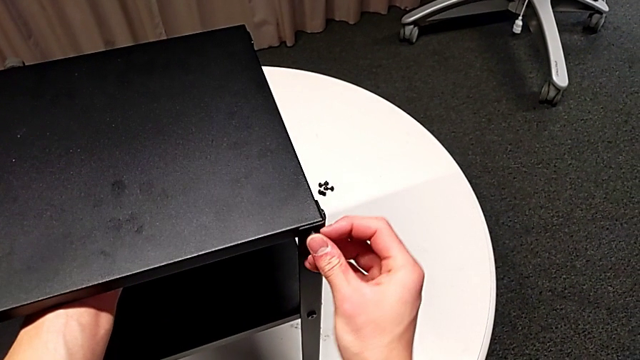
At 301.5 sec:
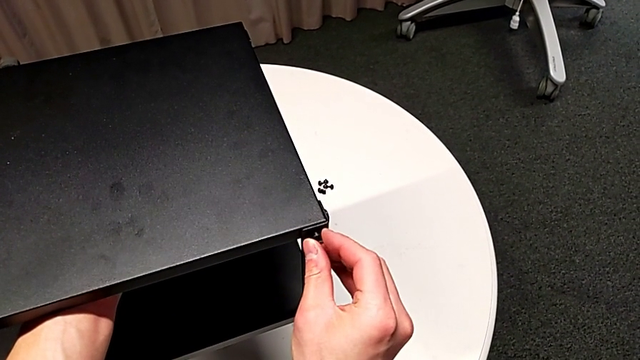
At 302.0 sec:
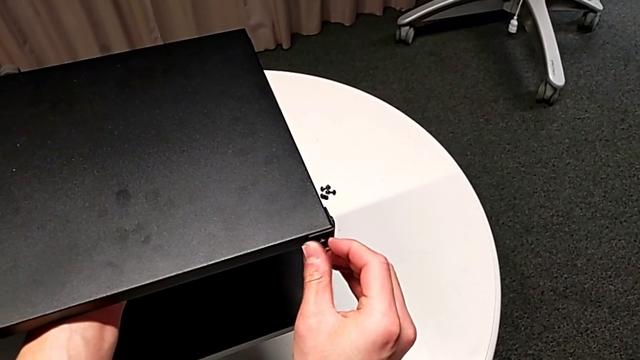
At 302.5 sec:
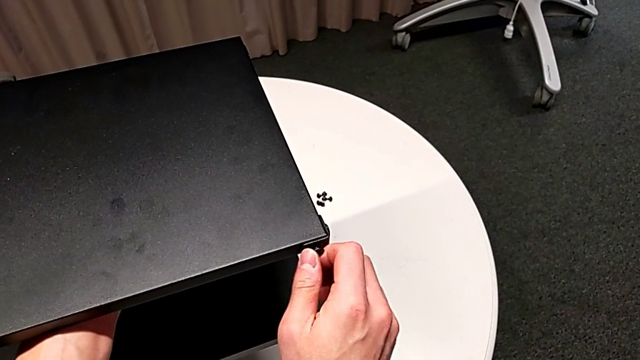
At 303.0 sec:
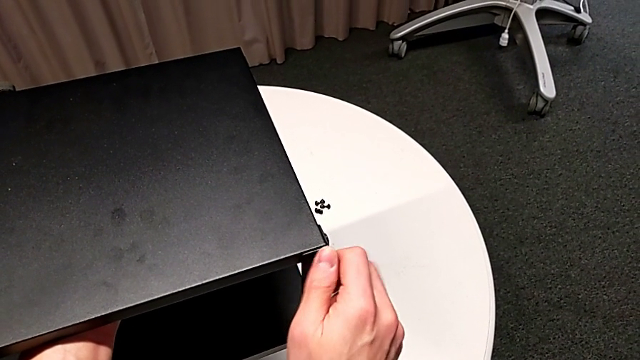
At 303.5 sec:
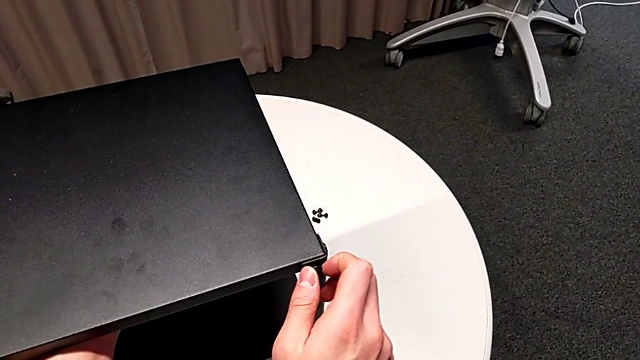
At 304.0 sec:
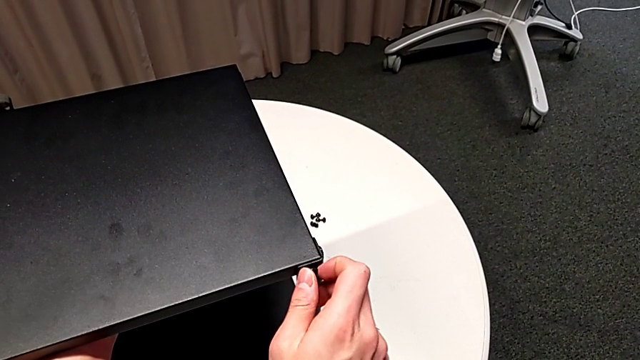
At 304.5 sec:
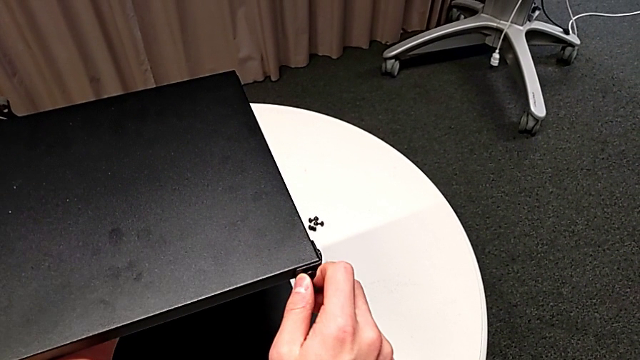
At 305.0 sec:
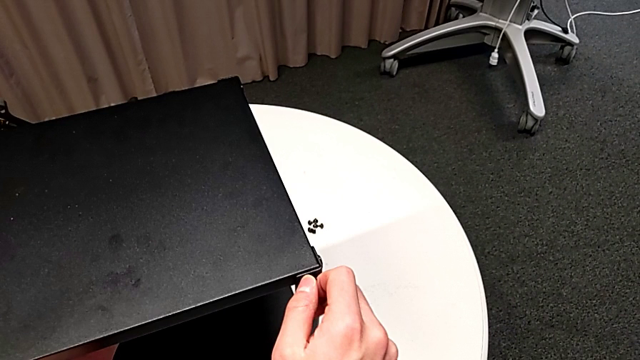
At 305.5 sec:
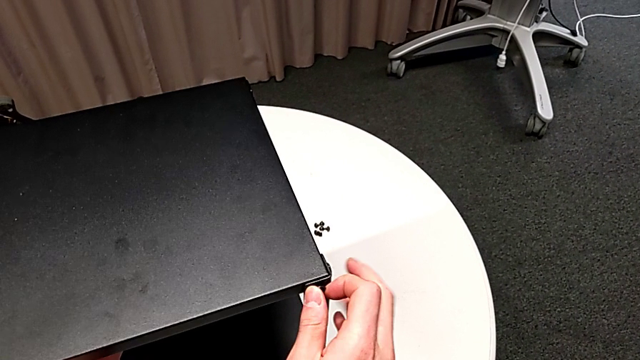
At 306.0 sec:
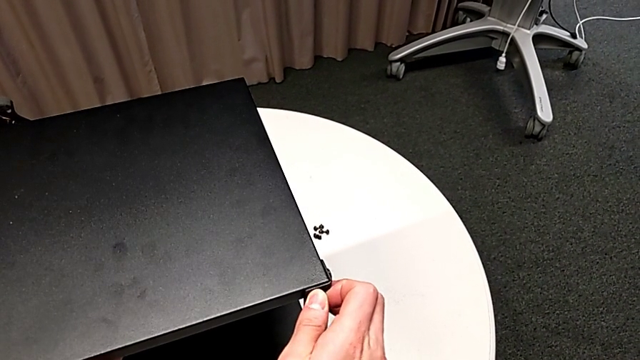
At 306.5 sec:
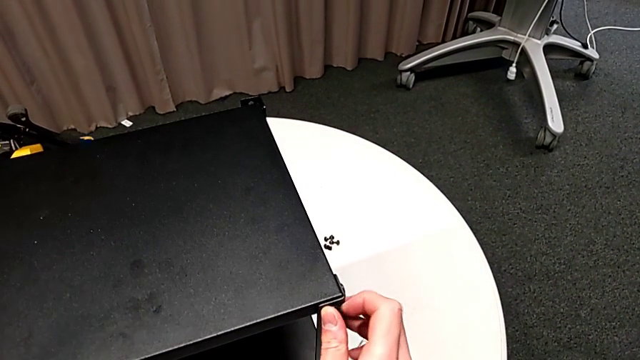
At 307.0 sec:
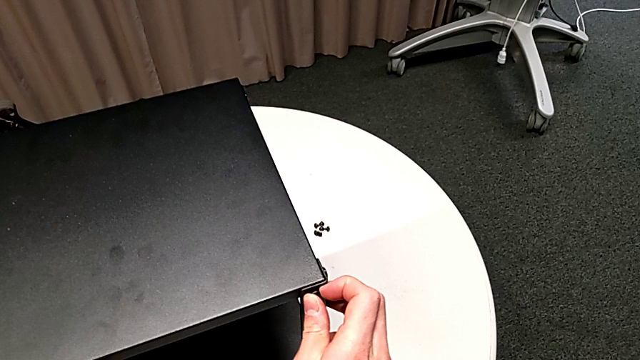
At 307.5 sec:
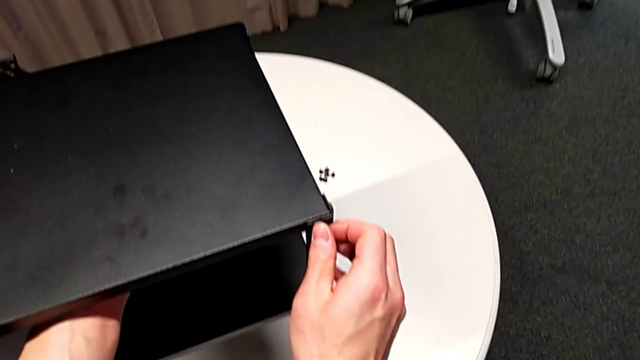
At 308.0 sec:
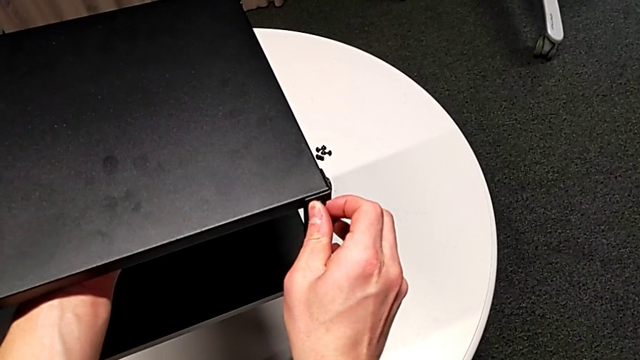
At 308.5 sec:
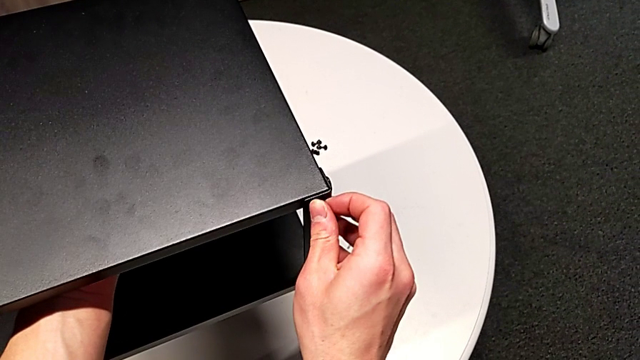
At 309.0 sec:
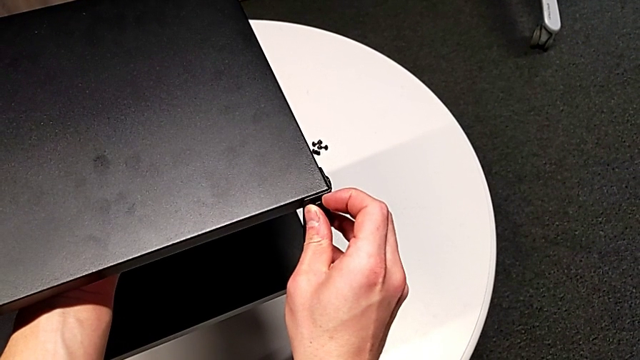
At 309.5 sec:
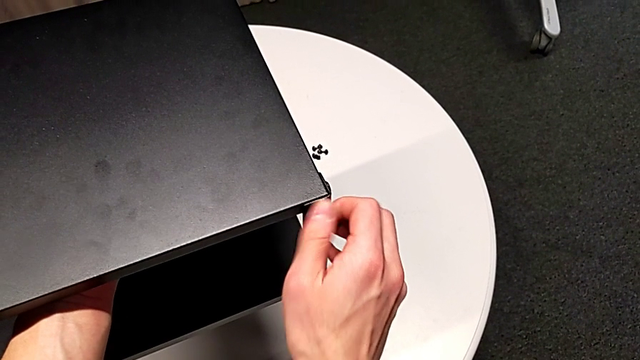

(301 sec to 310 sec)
The camera wearer is assembling the first leg of the table. They screw the hex socket head.

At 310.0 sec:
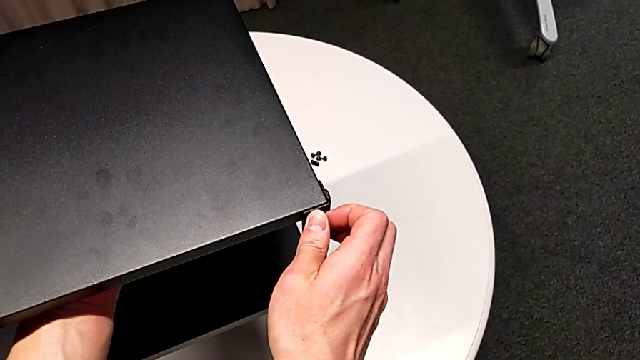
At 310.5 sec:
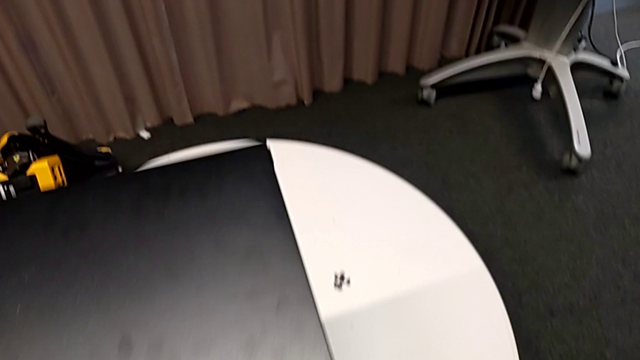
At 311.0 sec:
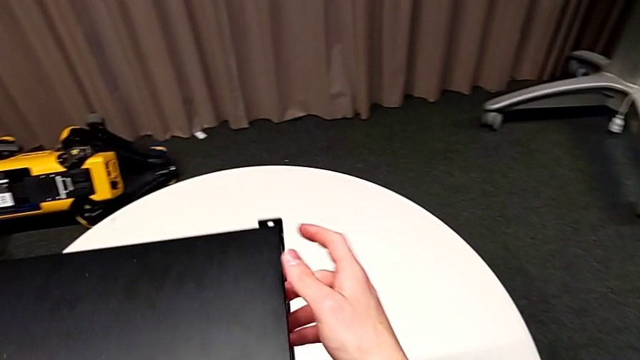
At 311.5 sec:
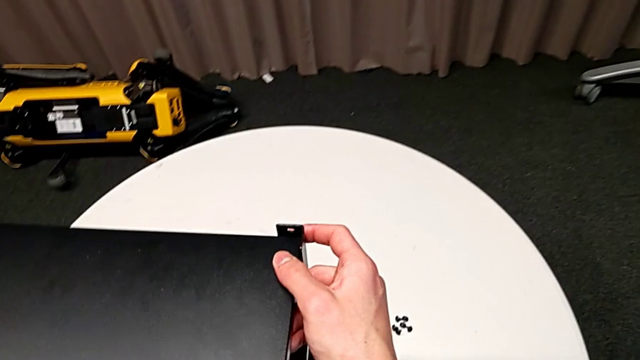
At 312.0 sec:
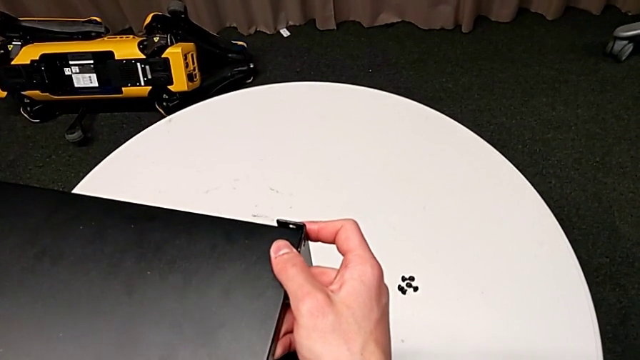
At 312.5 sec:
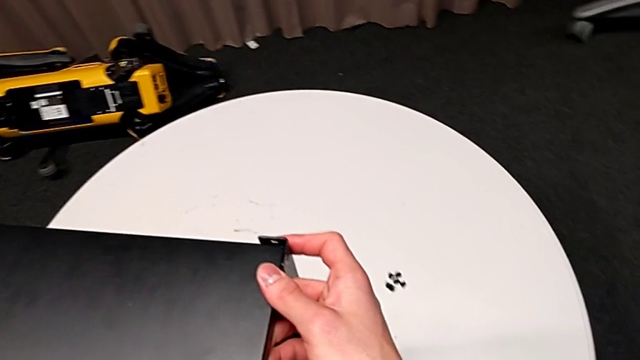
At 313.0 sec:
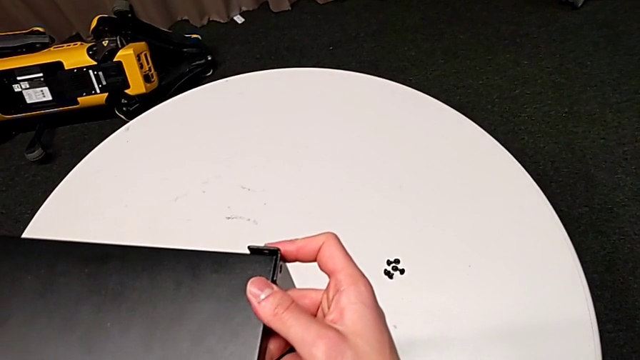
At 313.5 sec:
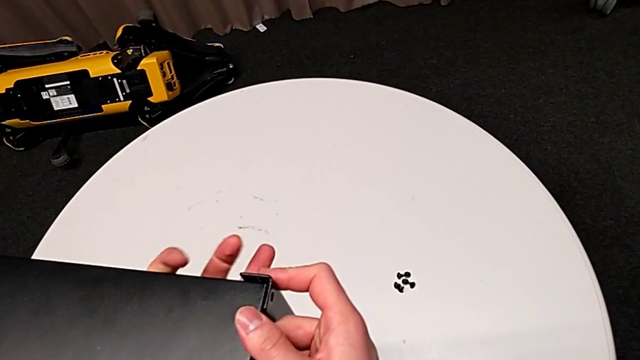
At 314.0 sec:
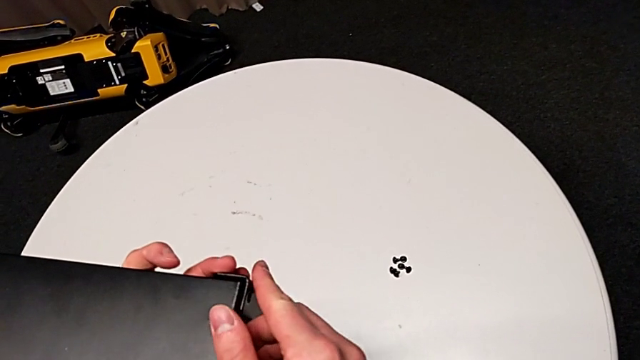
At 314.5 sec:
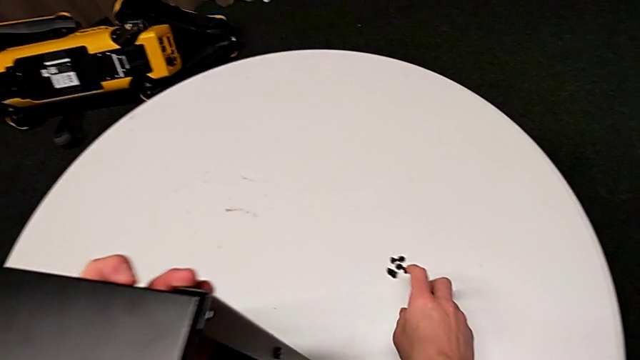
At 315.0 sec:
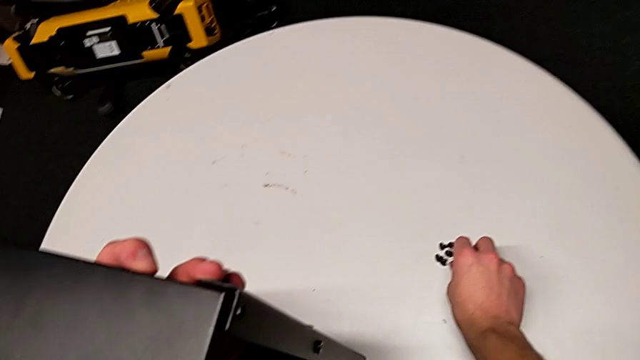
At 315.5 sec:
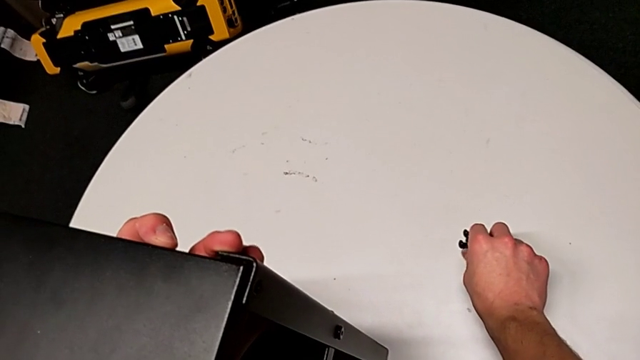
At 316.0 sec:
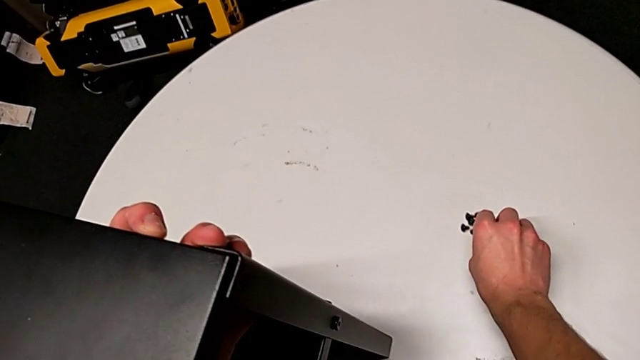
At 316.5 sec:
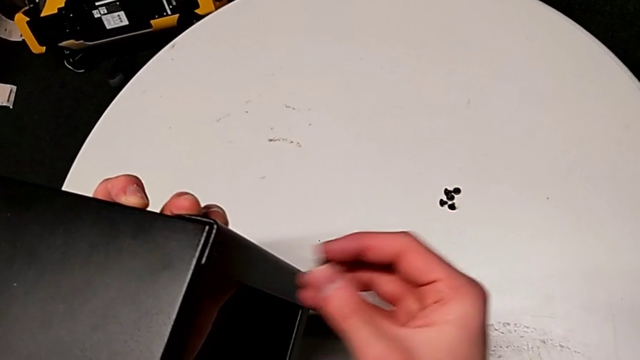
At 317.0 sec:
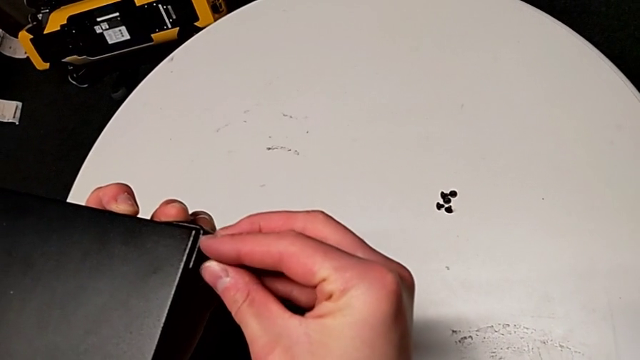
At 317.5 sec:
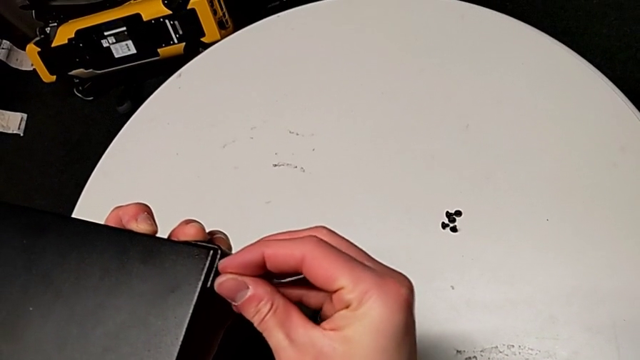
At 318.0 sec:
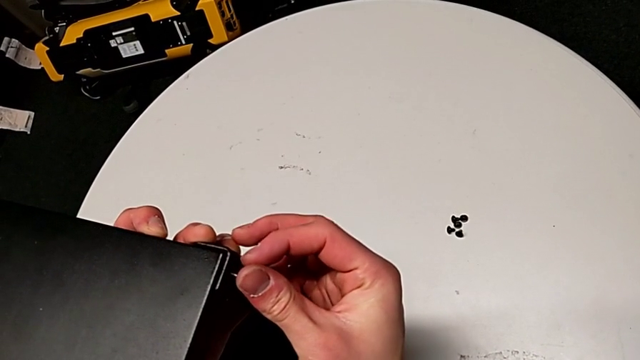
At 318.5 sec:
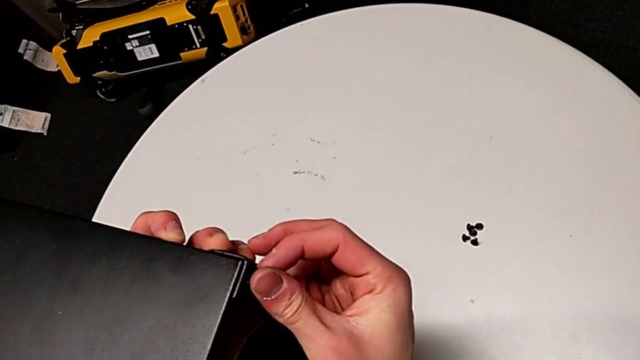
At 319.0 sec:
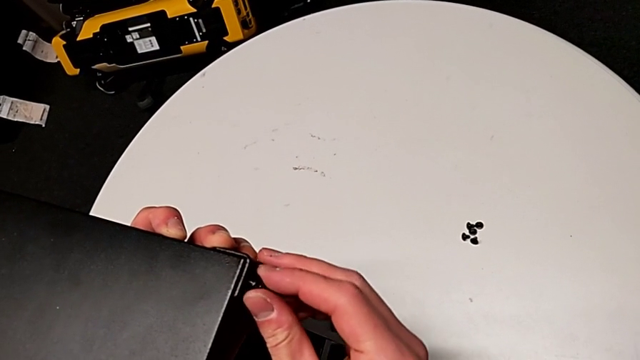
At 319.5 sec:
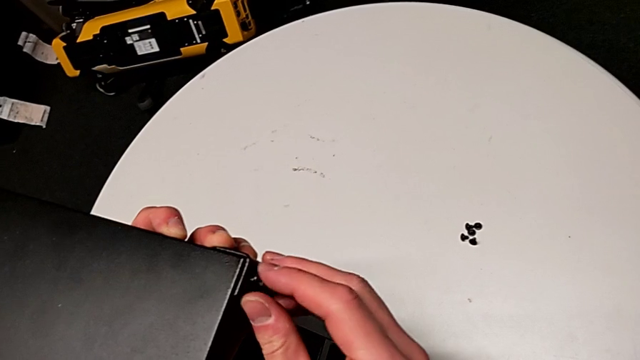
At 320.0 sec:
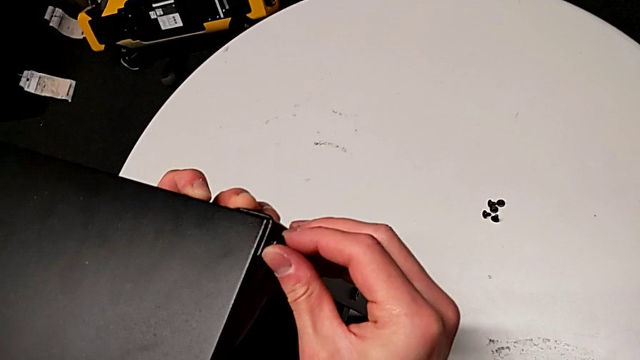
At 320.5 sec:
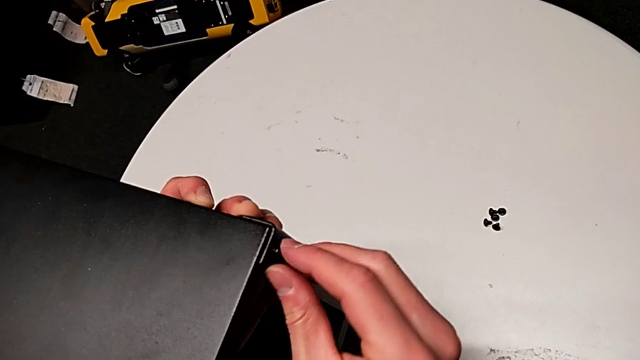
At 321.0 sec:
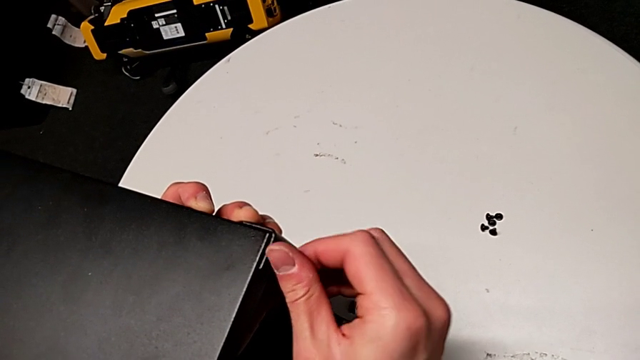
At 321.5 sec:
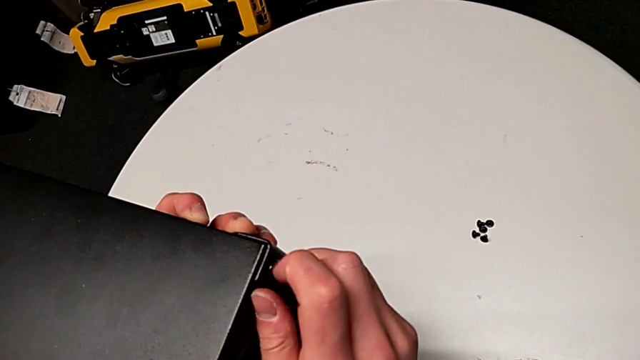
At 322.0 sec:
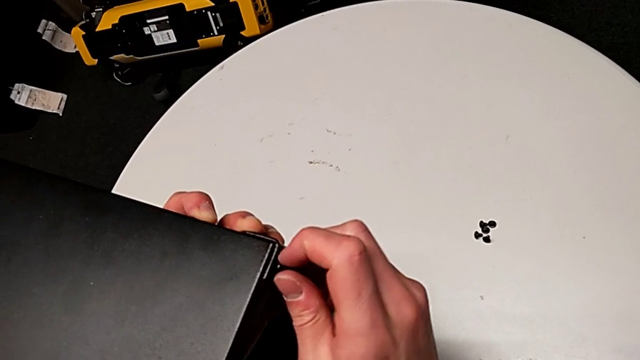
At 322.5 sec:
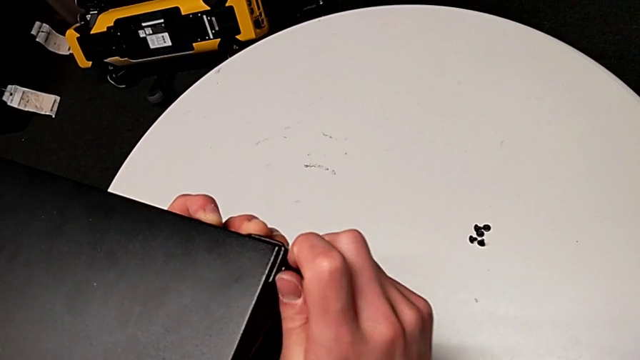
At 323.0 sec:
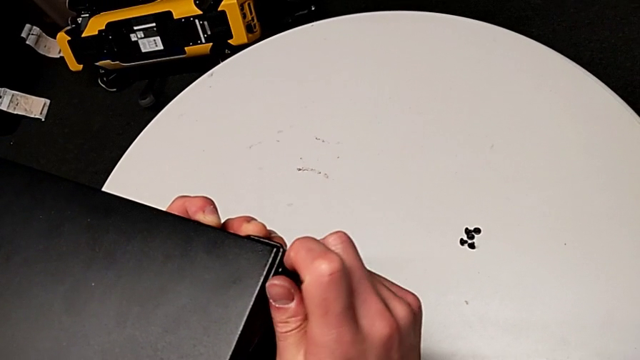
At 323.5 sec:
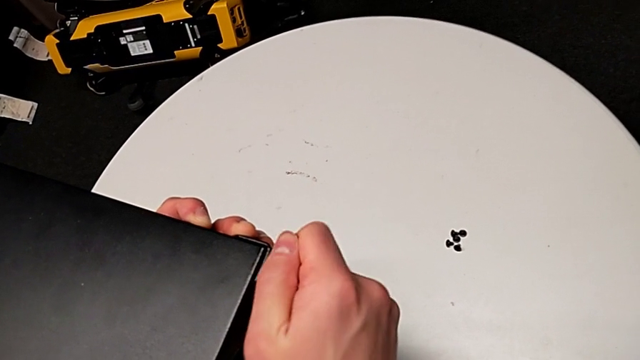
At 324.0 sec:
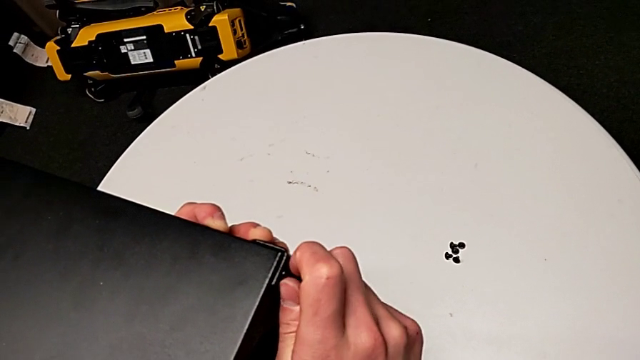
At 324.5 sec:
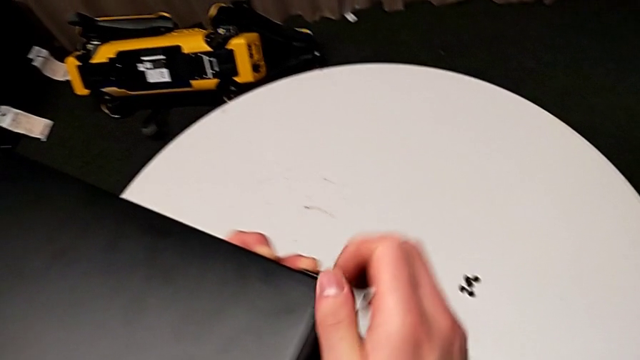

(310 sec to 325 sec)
The camera wearer is assembling the second leg of the table. They grab the tray, align it, grab the hex socket head, approach the nightstand, insert the hex socket head and screw it.
